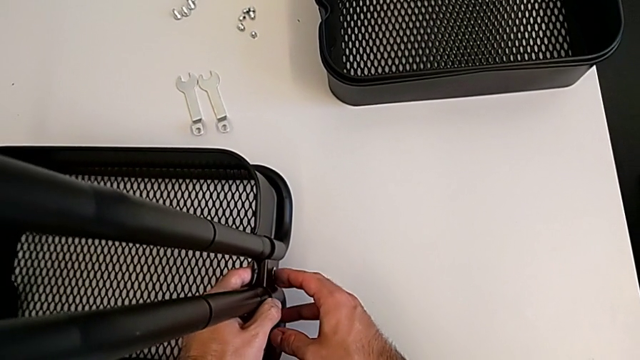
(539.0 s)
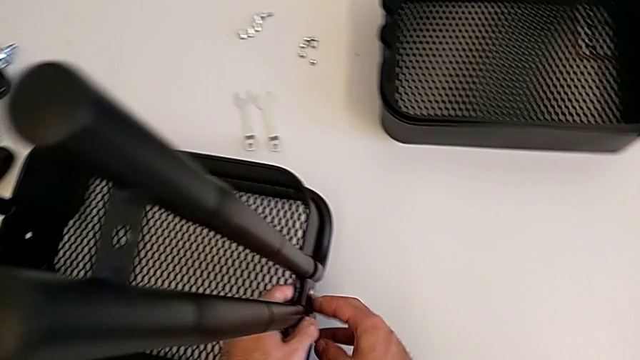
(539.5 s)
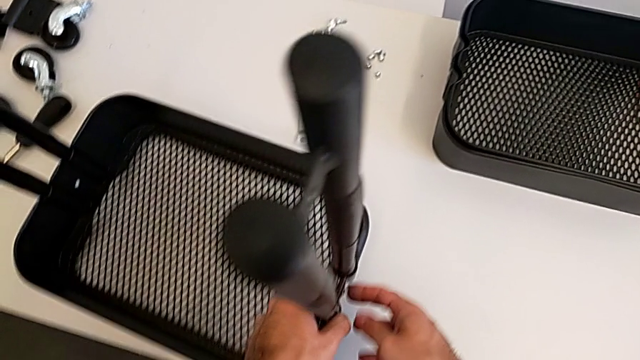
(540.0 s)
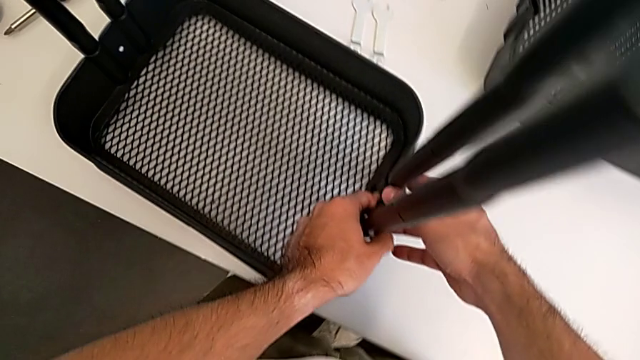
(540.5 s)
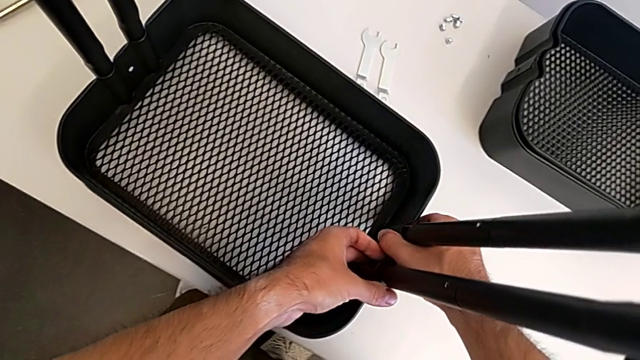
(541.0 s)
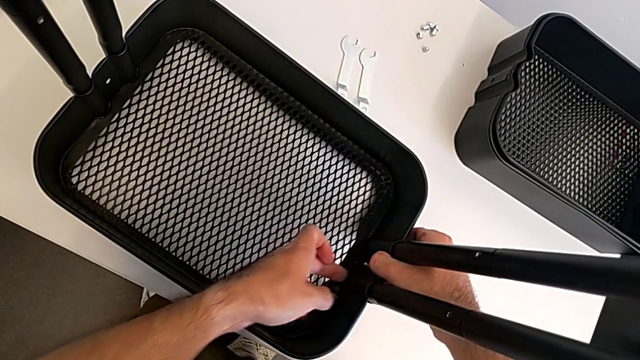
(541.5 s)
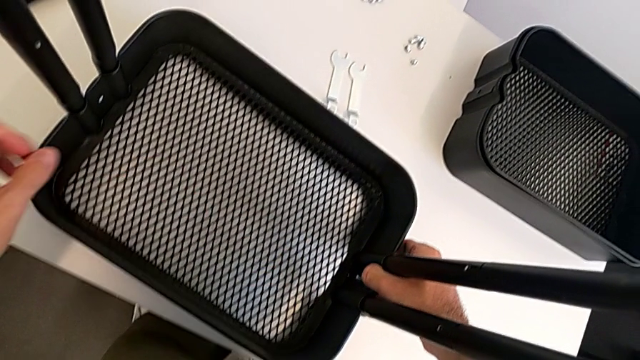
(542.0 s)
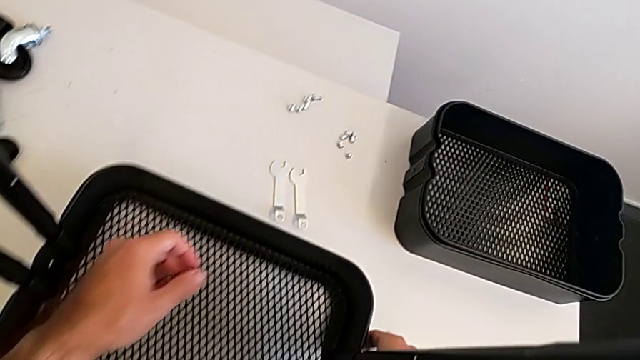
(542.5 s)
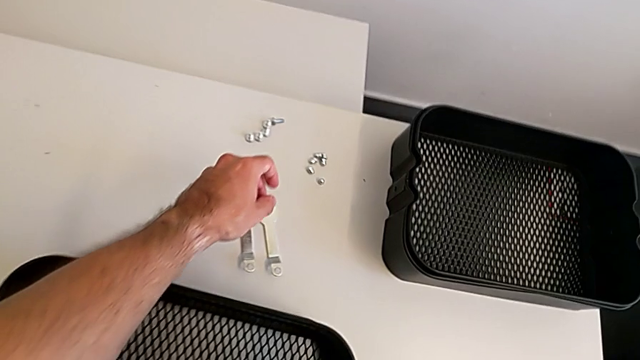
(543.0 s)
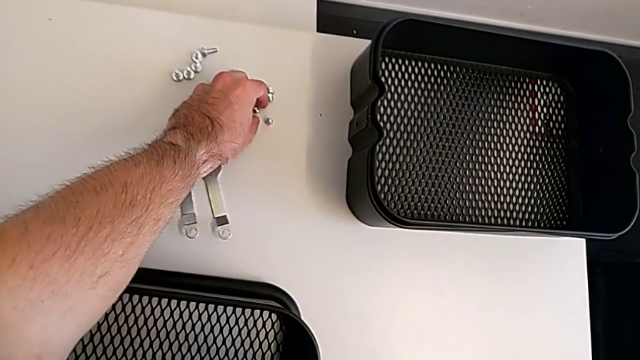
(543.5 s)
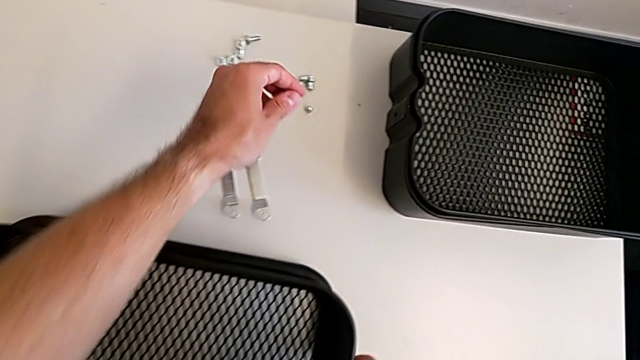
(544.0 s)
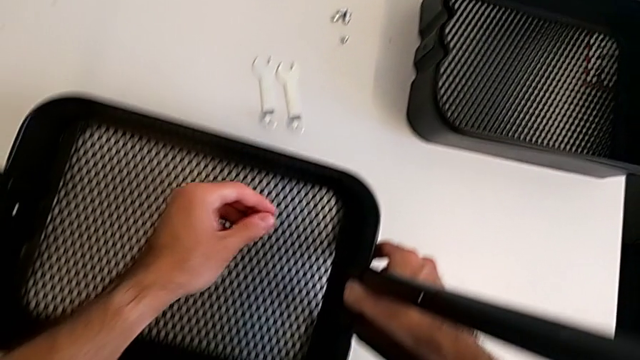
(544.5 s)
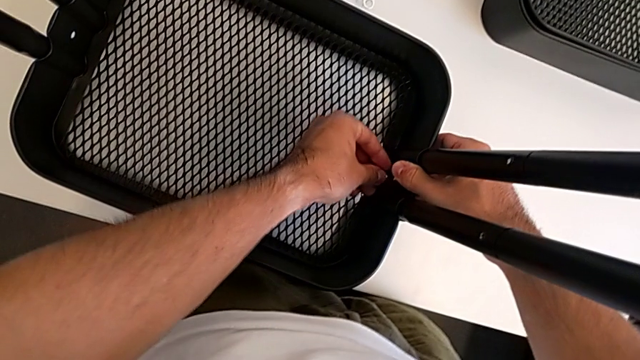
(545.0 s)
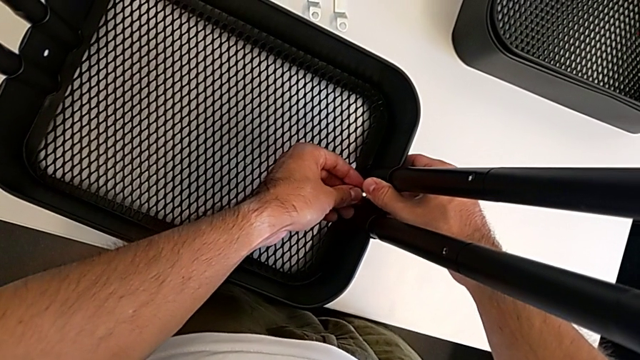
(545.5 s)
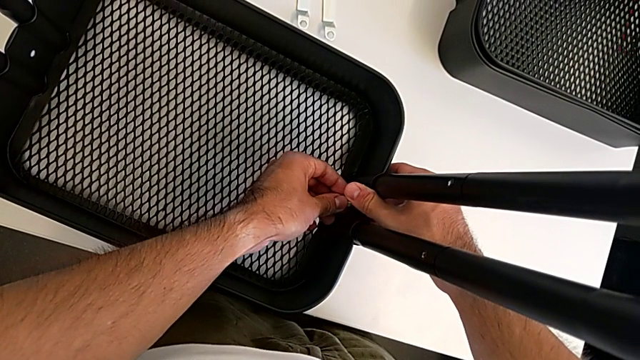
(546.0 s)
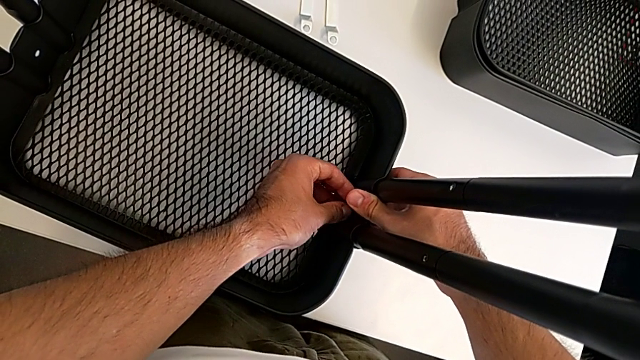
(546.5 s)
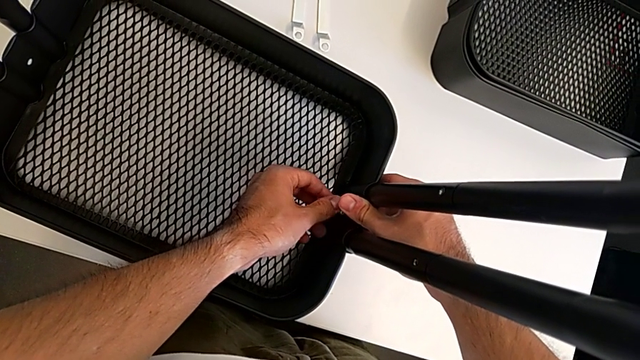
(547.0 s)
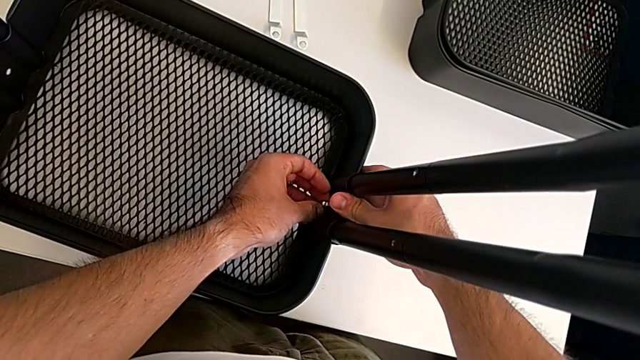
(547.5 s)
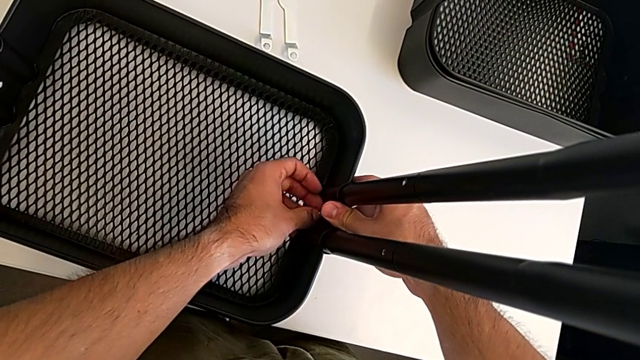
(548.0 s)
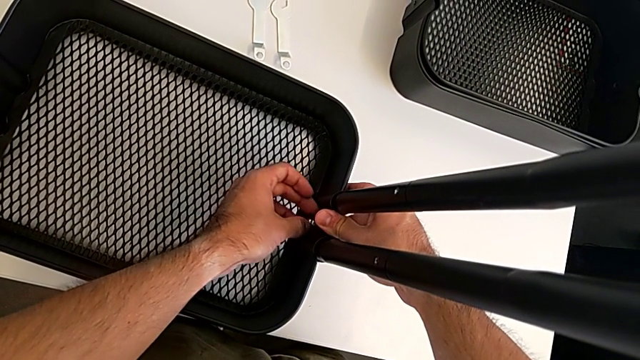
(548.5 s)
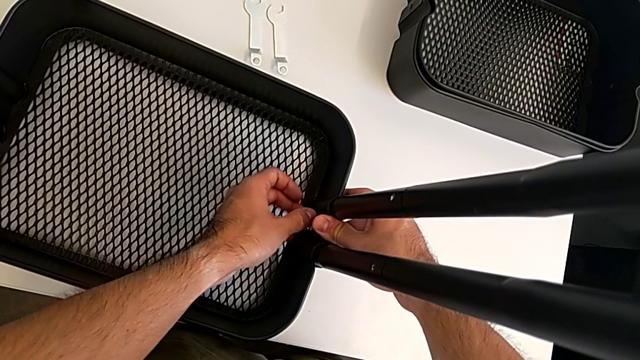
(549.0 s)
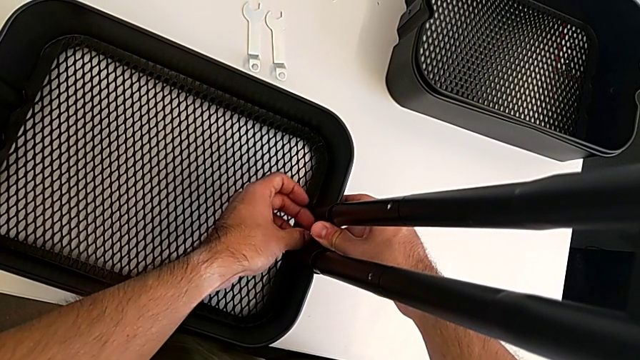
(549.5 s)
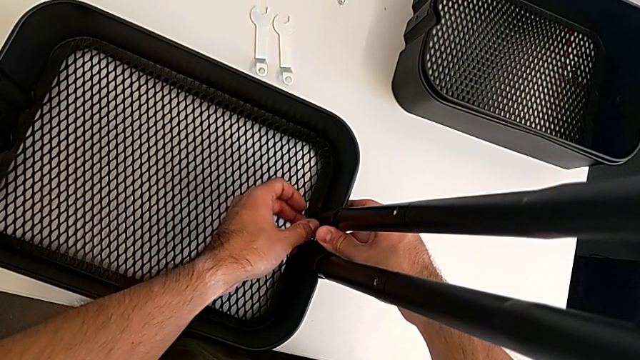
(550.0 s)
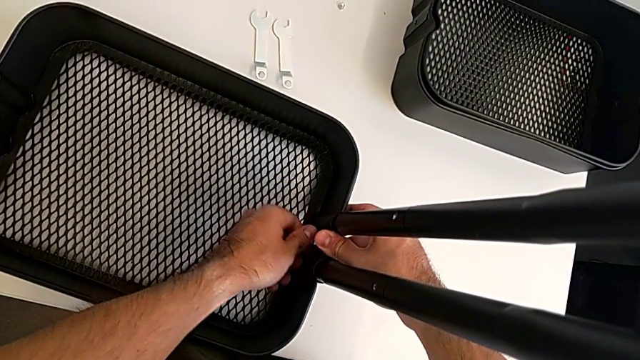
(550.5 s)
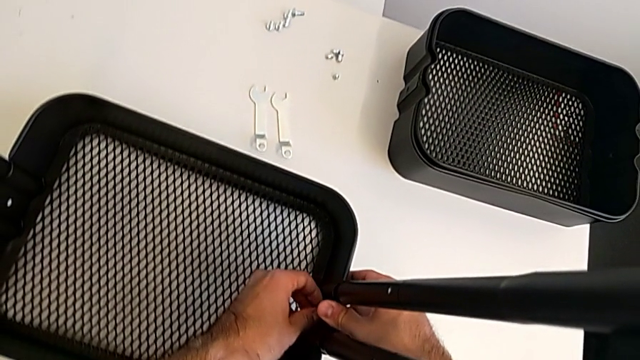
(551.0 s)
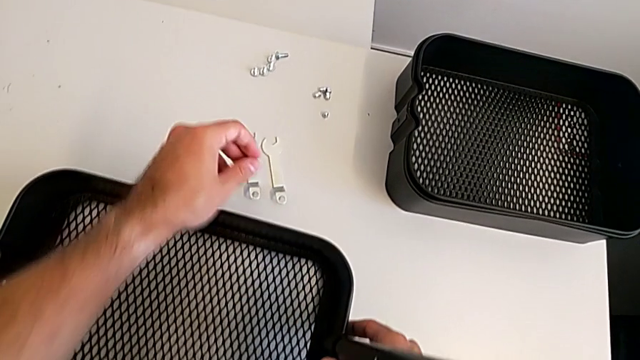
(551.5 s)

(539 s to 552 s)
The camera wearer is screwing the first bracket of the bottom grid tray. They grab the hexagon cap nut, insert it, screw it and grab the spanner wrench.

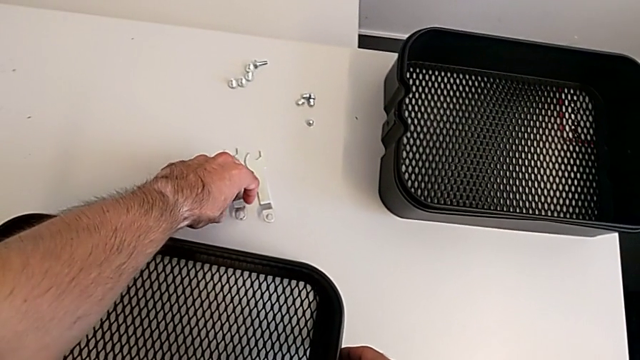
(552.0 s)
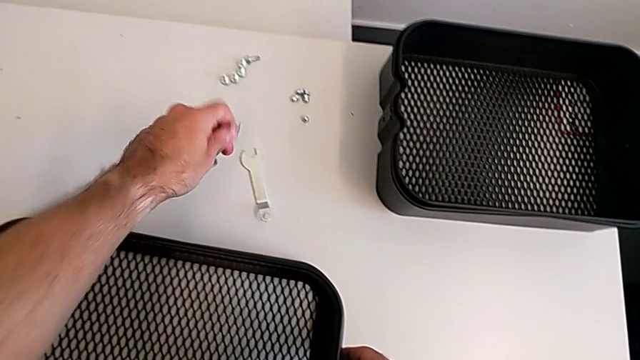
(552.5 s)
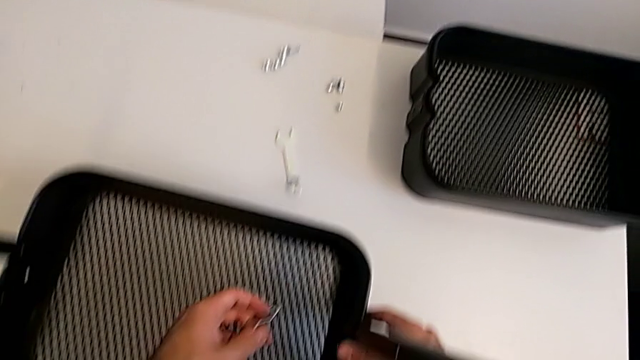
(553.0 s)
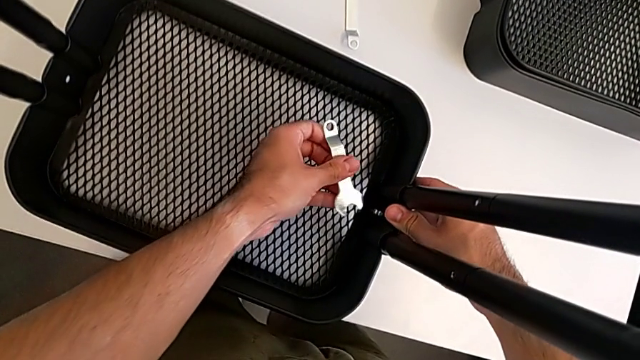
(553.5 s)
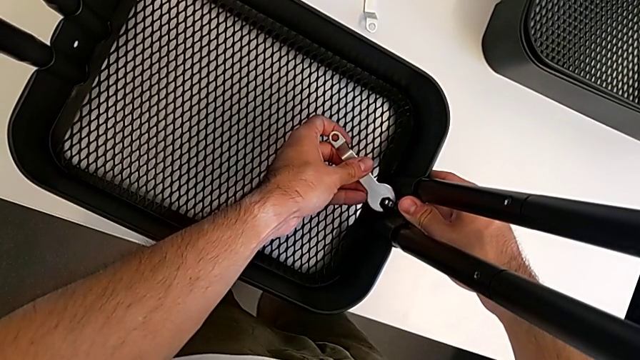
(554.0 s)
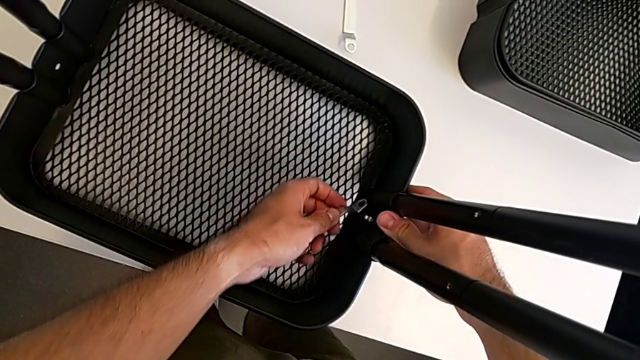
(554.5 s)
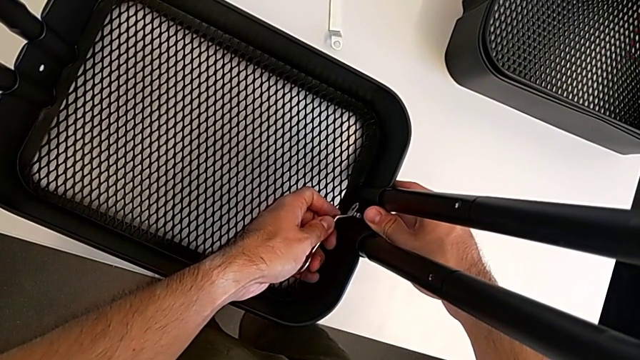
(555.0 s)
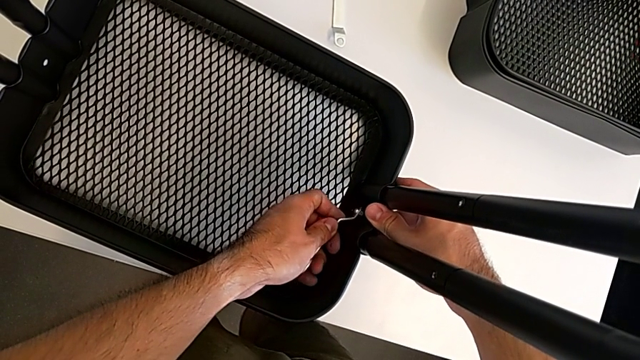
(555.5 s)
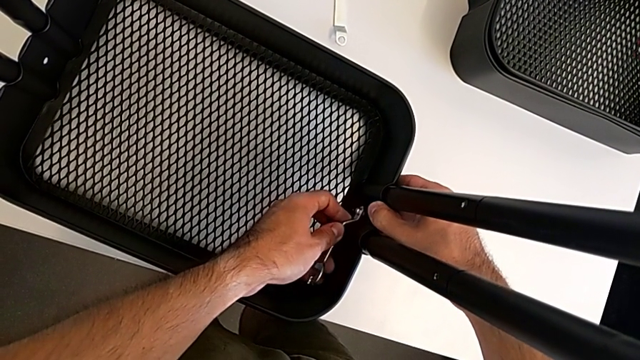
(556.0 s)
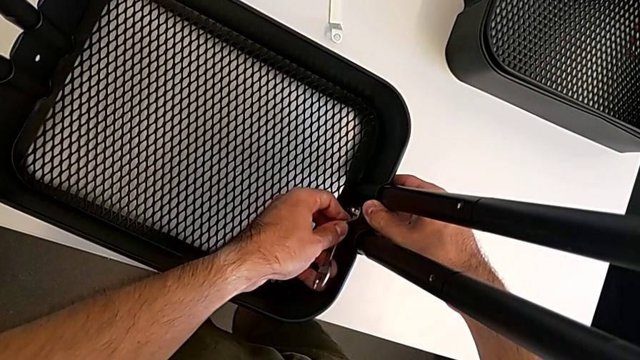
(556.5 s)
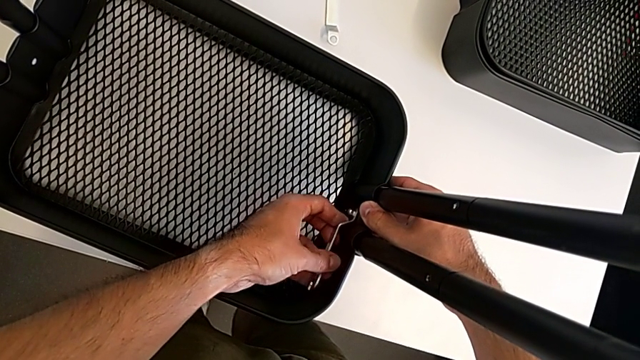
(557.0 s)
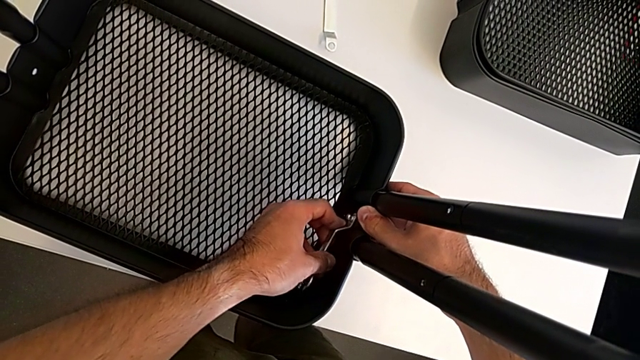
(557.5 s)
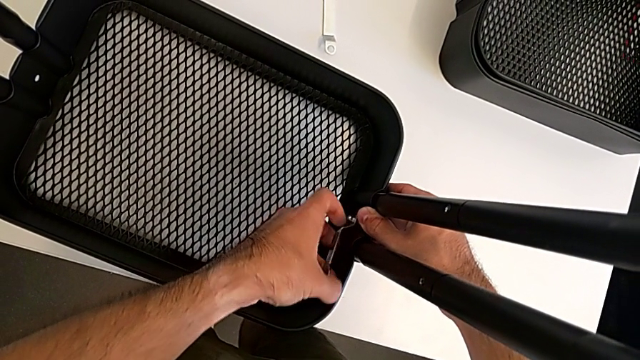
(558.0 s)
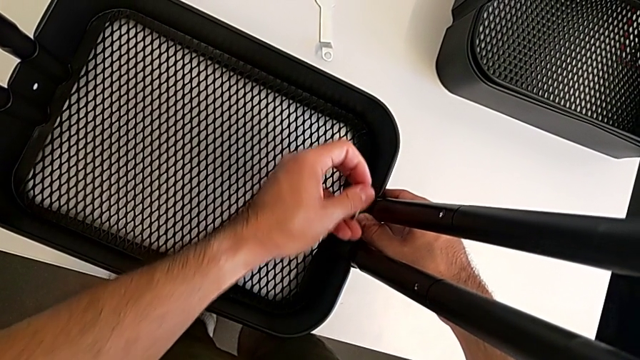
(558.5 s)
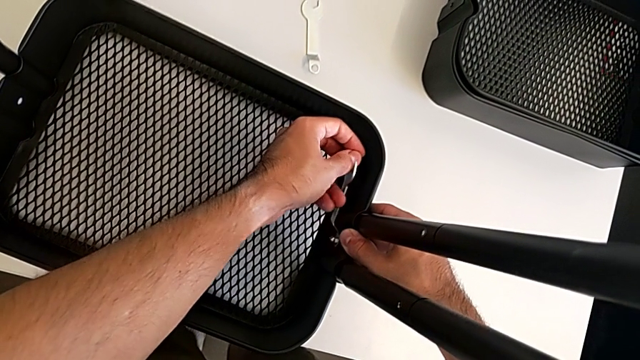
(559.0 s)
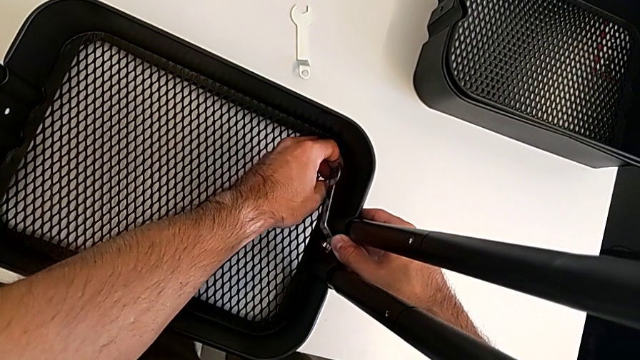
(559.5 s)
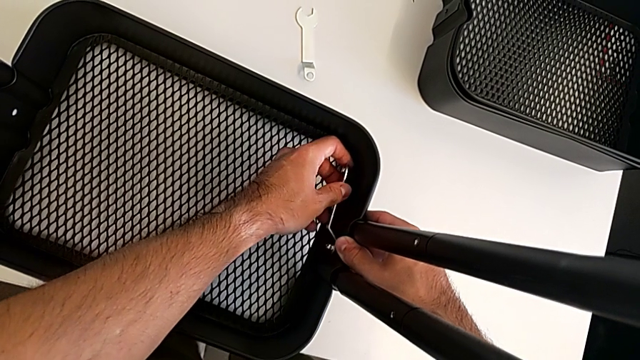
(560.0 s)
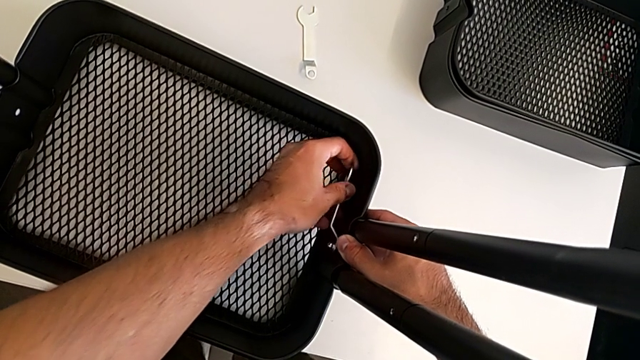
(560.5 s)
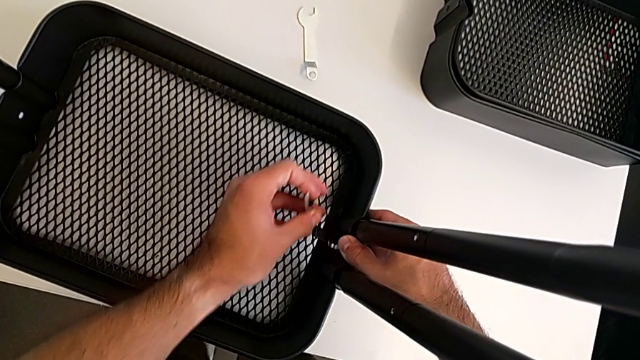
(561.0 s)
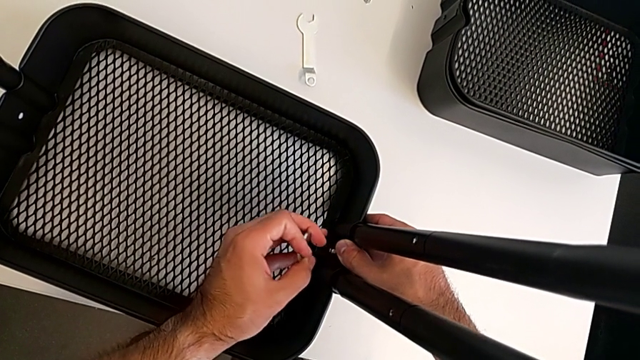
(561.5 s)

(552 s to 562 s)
The camera wearer is screwing the first bracket of the bottom grid tray. They insert the spanner wrench and begin to screw the hexagon cap nut.
